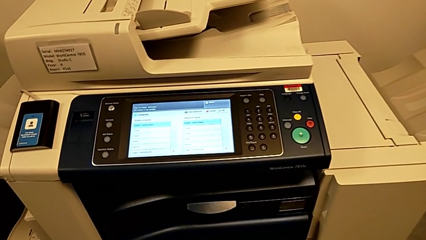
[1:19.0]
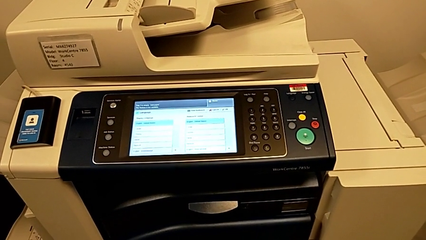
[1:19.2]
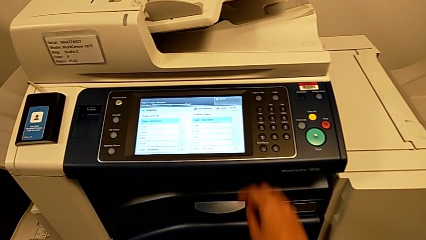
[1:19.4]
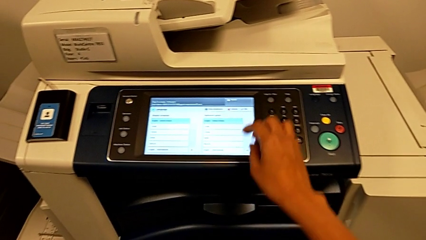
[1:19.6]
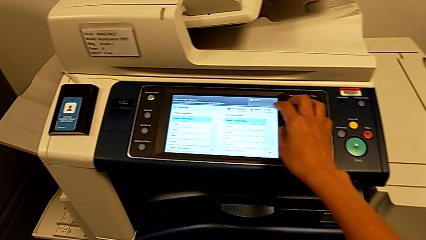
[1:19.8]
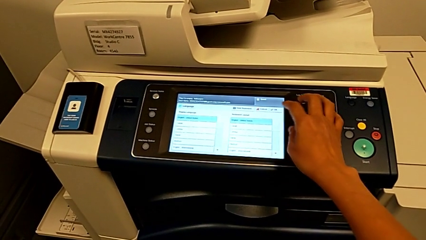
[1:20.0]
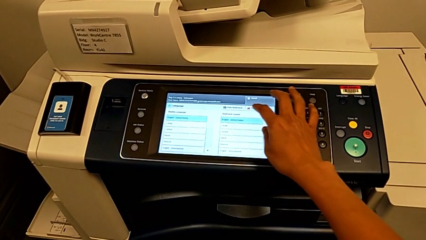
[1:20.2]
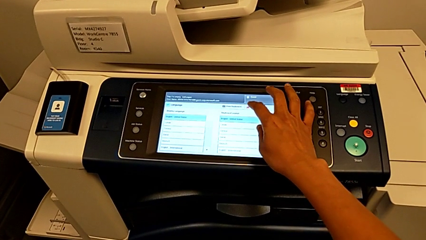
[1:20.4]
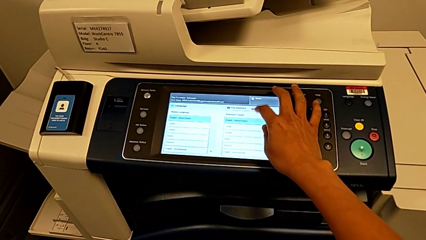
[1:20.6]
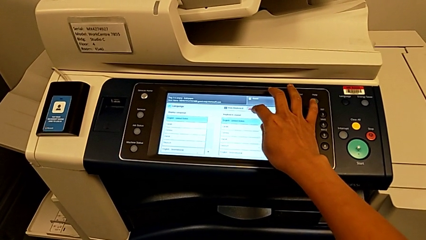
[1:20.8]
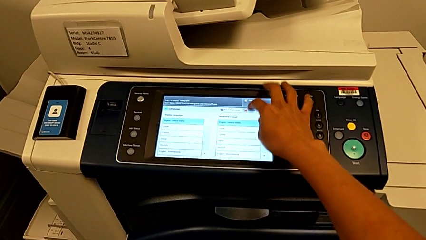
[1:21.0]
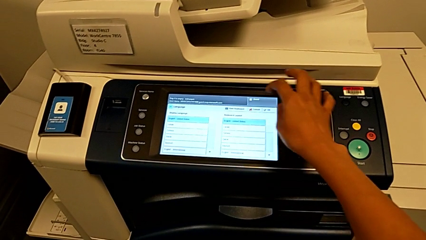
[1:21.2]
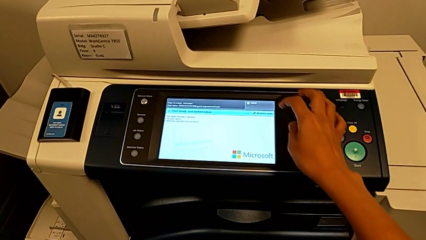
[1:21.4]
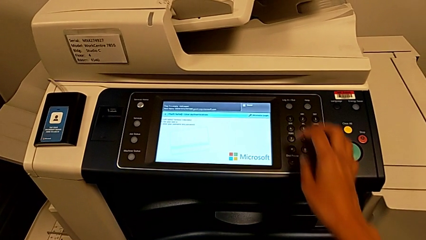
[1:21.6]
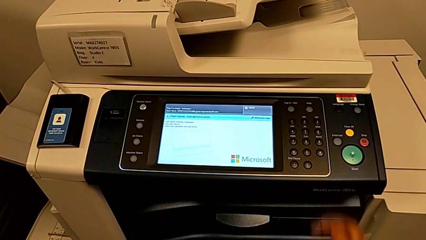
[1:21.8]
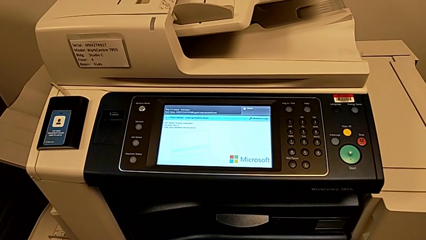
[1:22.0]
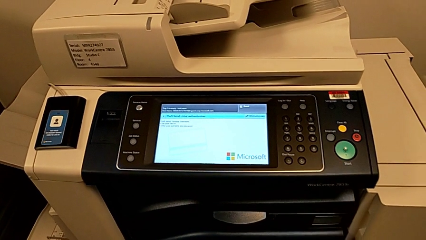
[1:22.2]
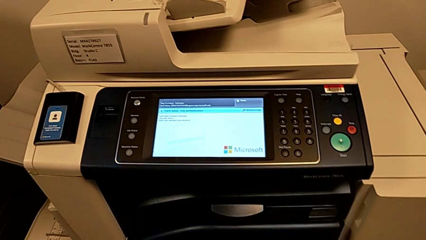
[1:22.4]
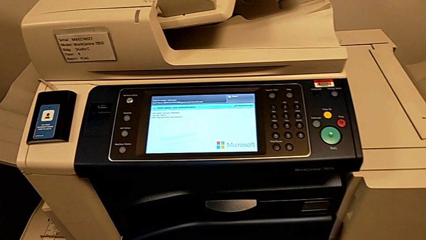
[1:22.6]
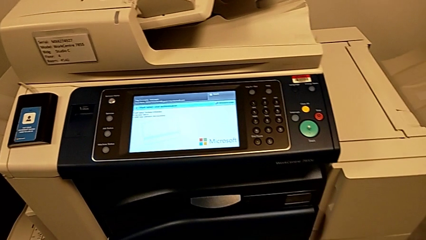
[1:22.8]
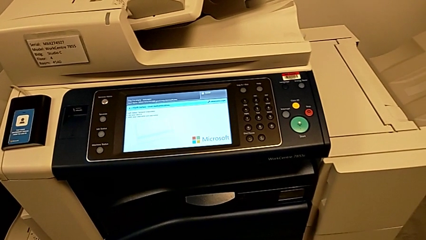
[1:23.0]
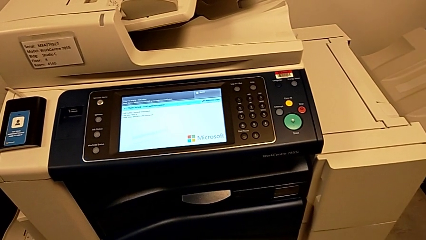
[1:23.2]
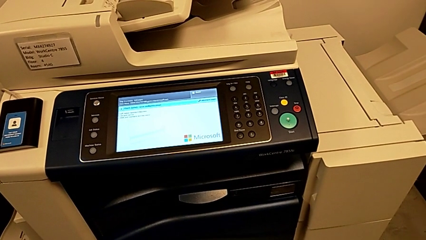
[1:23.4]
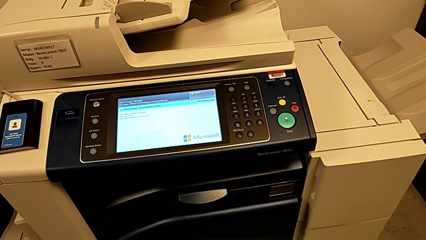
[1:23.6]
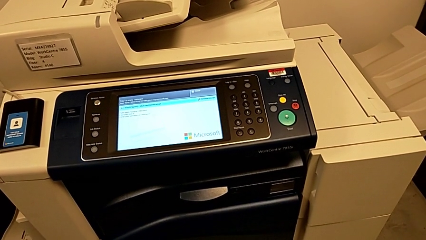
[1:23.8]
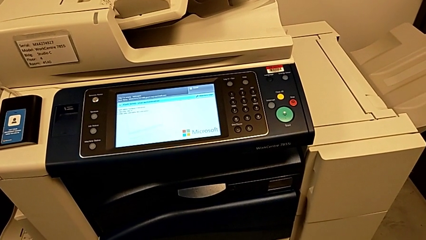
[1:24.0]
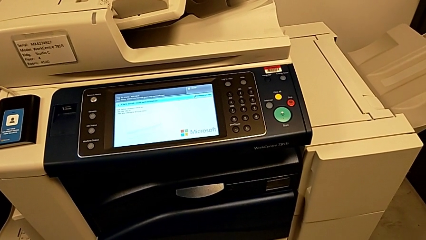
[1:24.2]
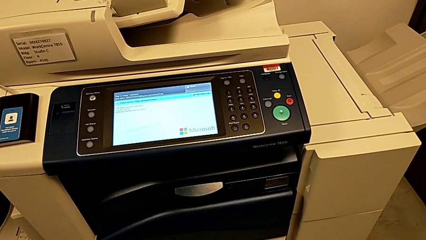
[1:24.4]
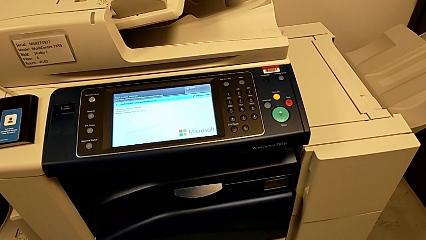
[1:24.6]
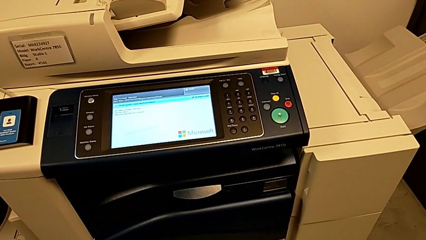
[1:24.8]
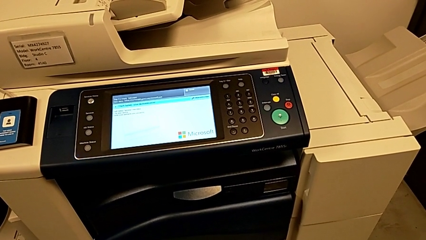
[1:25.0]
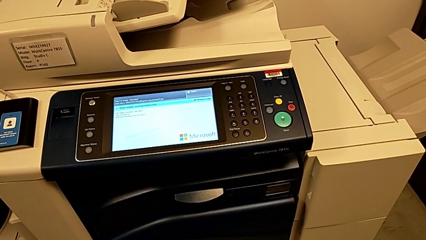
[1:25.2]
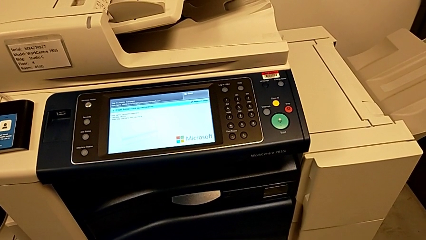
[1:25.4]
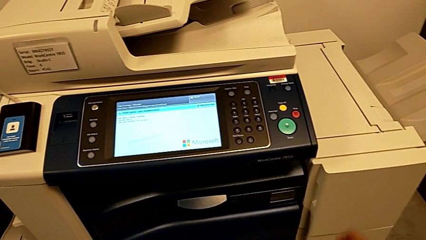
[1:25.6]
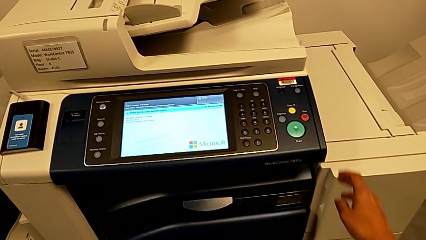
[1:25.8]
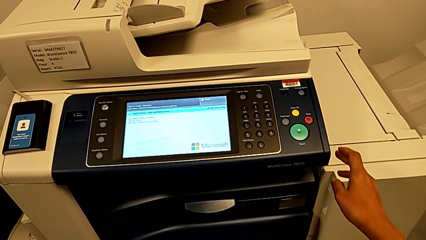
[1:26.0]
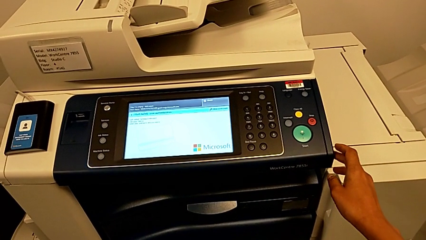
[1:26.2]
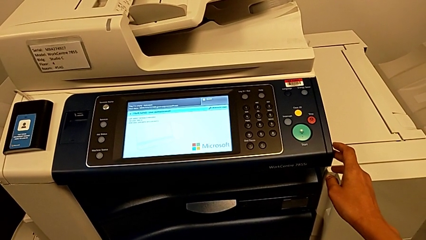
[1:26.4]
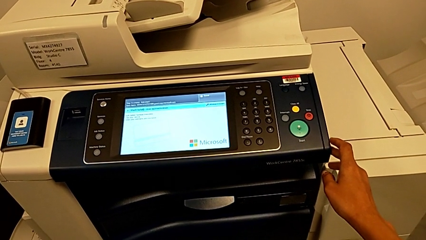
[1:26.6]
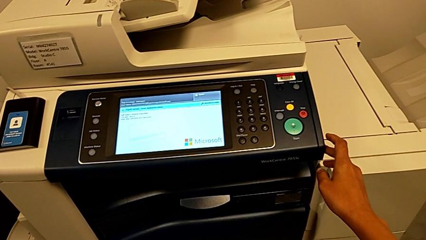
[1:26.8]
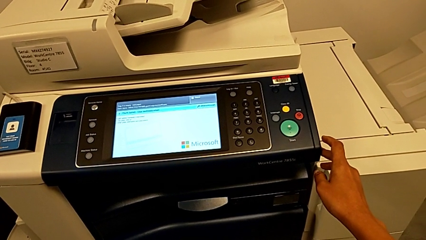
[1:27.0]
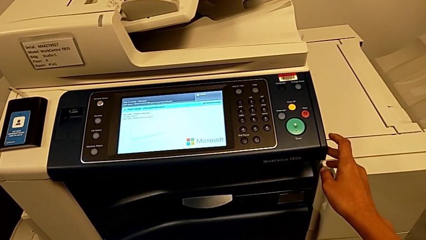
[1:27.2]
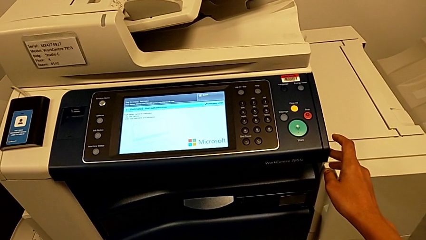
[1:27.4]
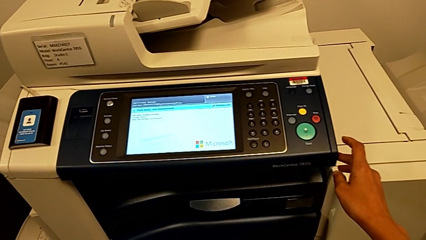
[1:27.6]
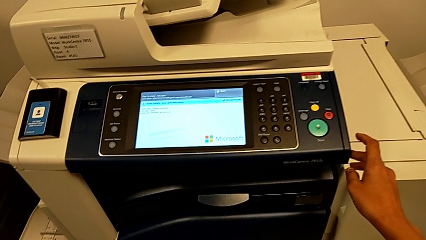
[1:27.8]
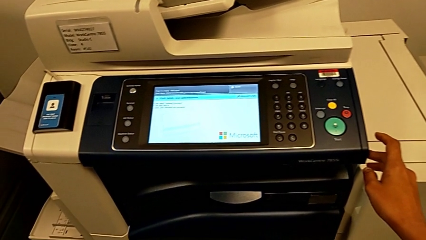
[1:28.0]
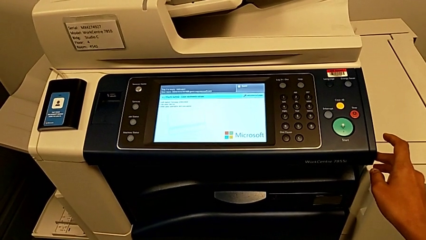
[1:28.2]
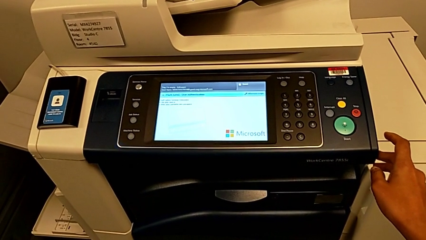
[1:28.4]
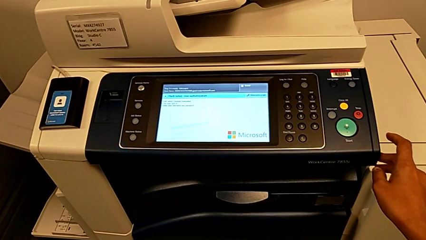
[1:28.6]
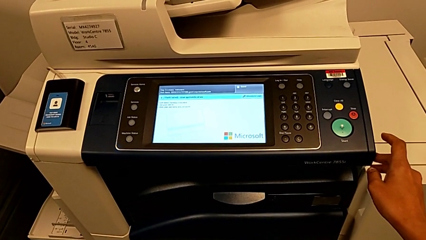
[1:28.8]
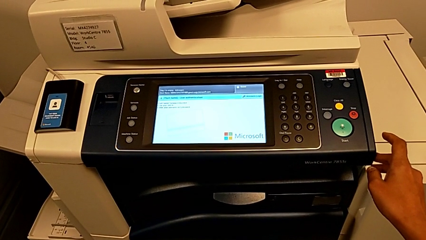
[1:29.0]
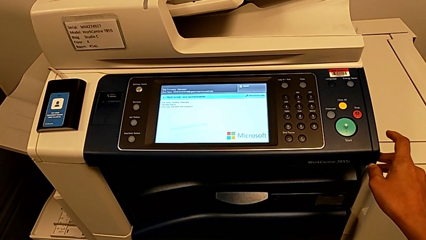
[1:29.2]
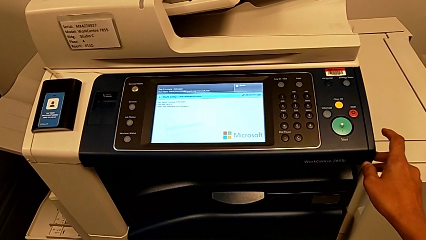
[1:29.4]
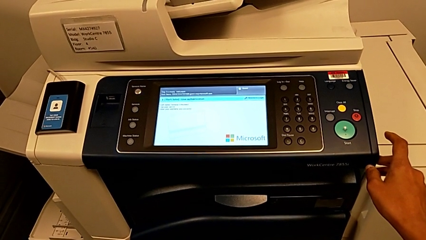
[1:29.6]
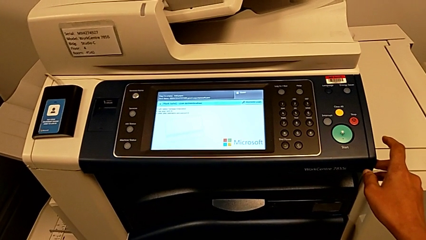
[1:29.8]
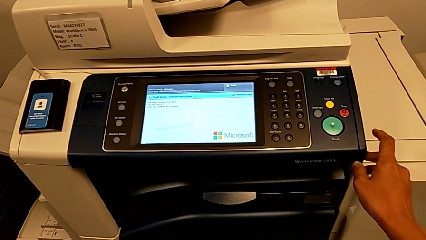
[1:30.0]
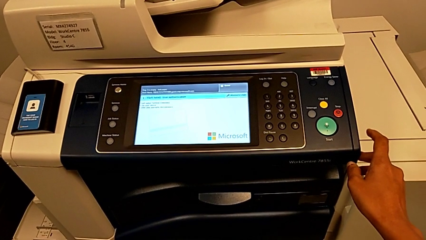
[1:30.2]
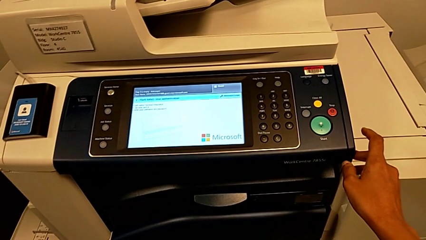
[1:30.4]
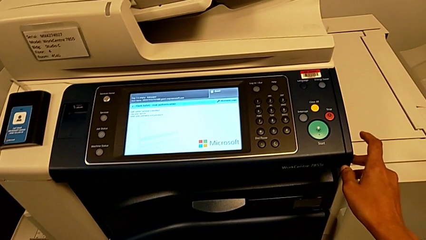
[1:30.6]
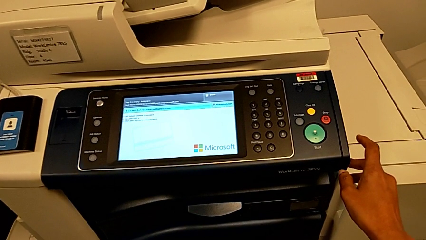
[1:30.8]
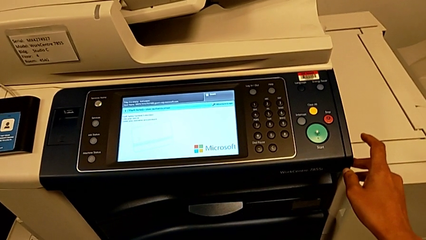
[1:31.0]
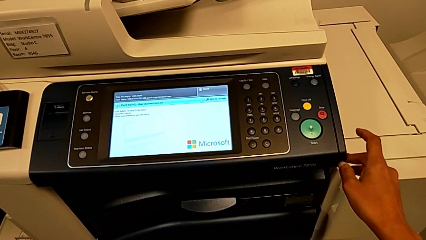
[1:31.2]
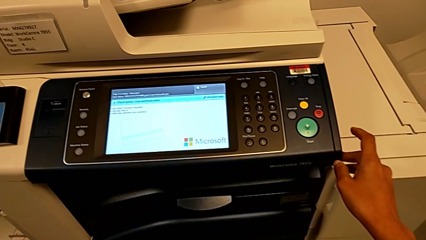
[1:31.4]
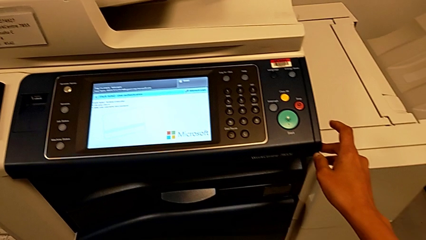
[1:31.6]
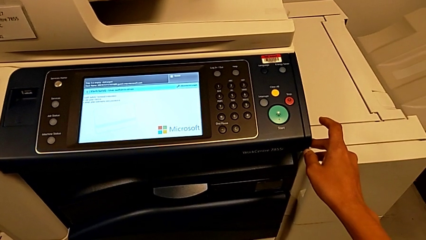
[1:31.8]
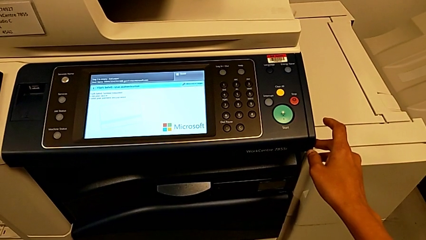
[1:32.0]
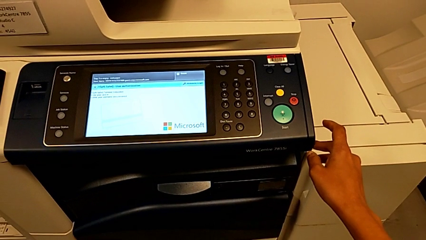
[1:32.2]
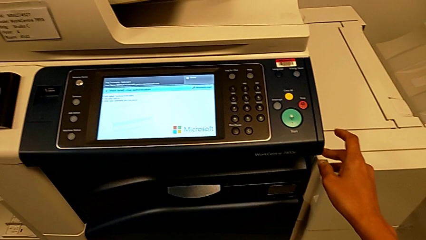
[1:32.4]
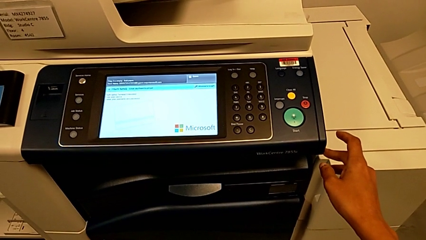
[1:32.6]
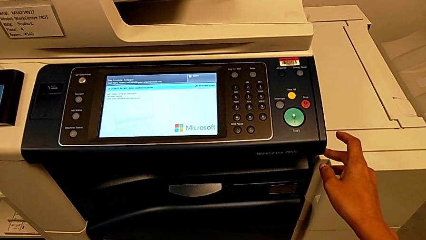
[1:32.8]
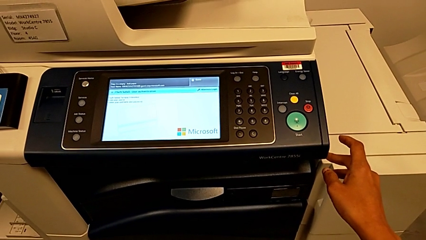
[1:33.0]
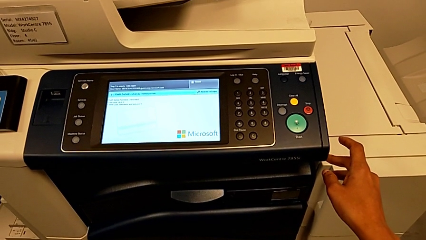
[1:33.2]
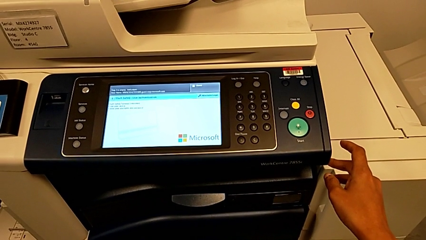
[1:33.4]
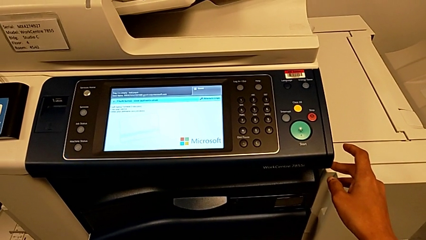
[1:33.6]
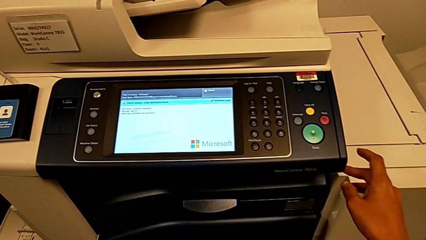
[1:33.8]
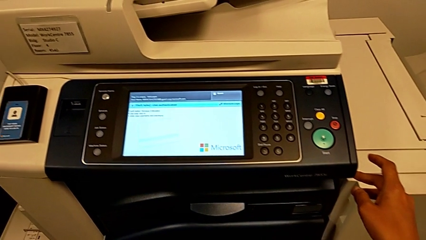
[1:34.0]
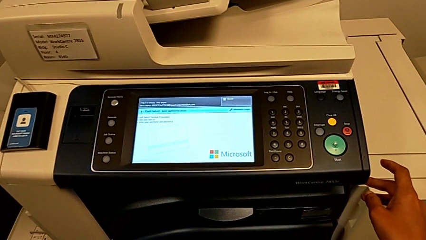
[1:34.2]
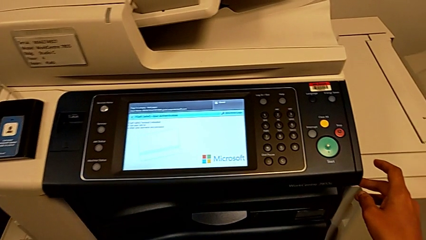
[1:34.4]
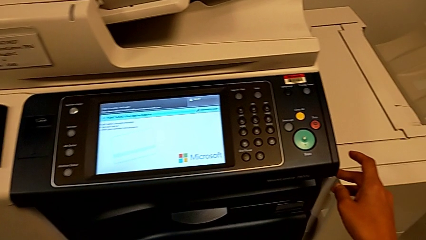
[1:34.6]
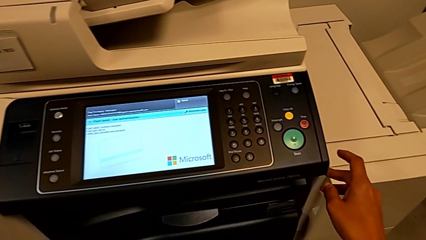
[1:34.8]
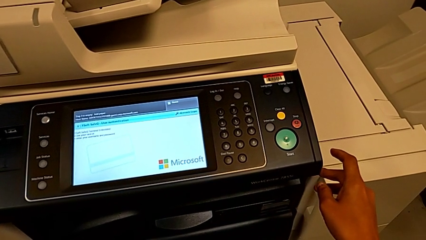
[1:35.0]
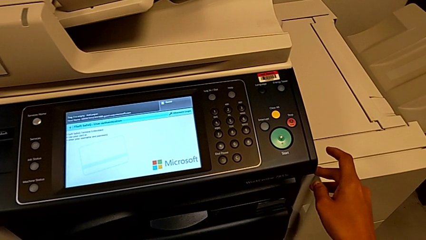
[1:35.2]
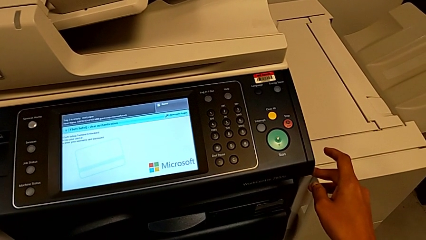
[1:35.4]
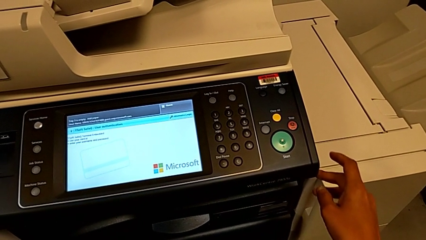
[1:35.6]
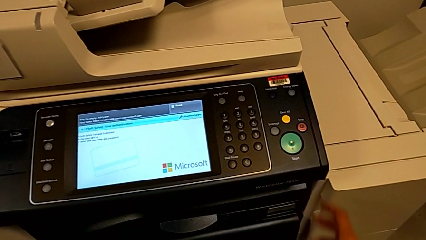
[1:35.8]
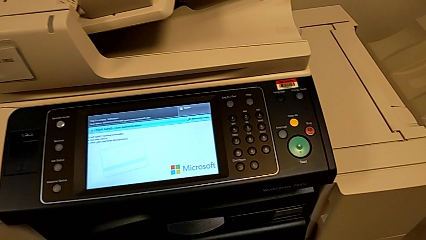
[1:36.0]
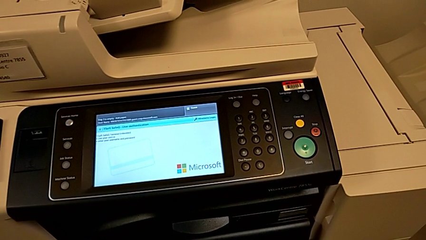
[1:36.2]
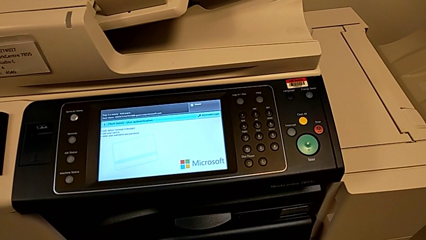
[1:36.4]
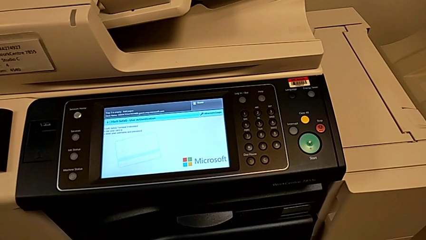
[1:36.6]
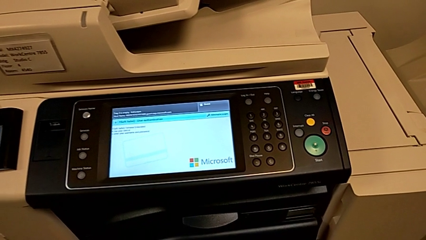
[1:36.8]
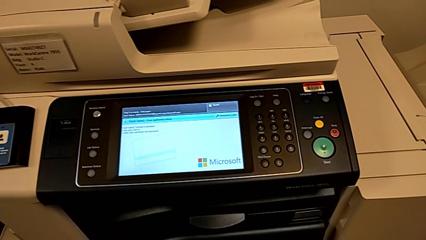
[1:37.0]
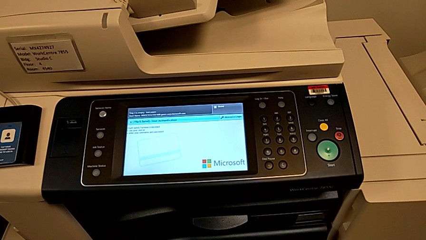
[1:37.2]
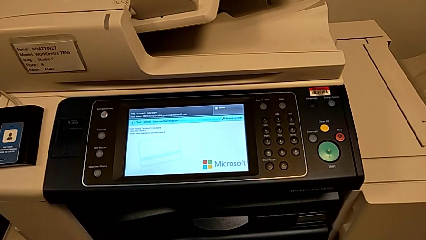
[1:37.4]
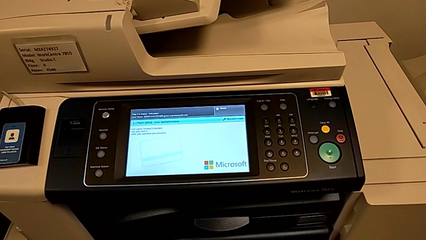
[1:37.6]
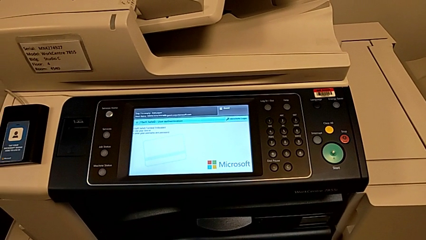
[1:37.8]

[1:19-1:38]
The camera wearer is turning off the printer. They wrongly press the wrong touch screen.
